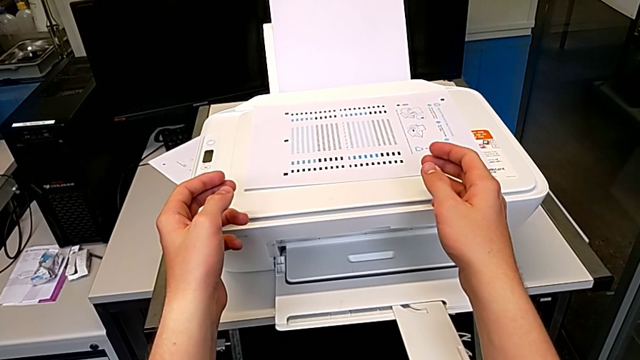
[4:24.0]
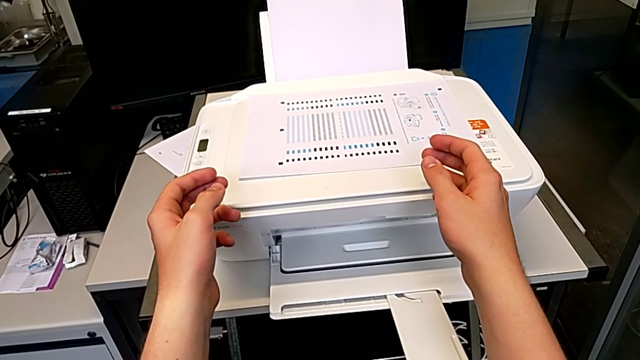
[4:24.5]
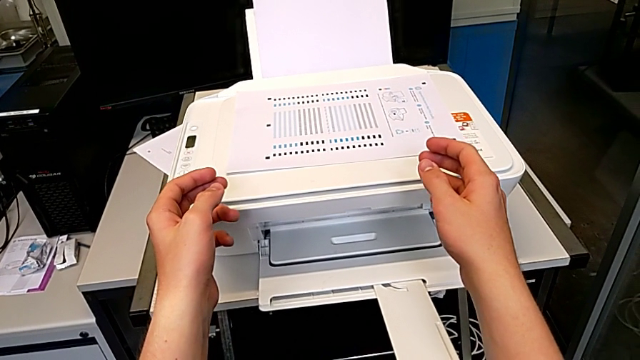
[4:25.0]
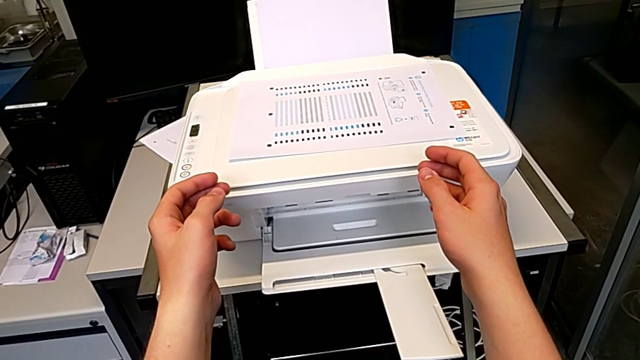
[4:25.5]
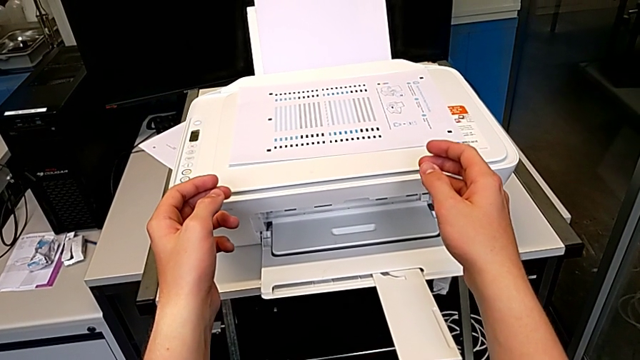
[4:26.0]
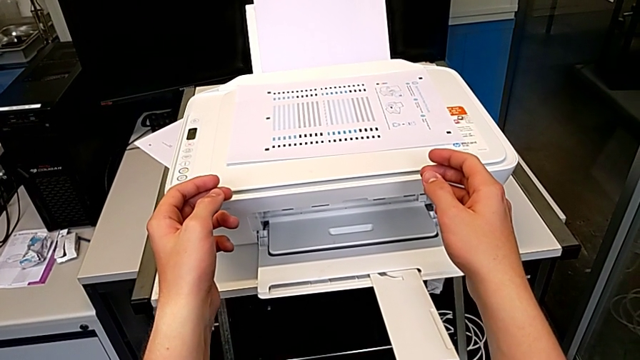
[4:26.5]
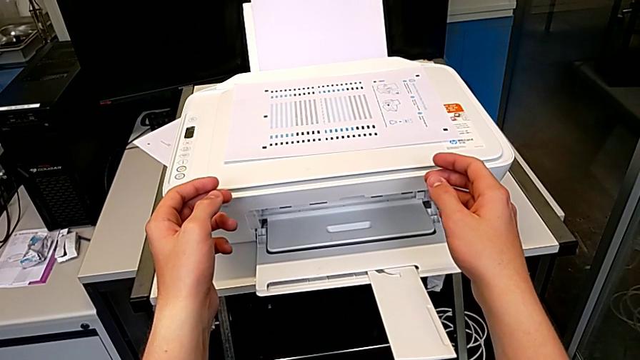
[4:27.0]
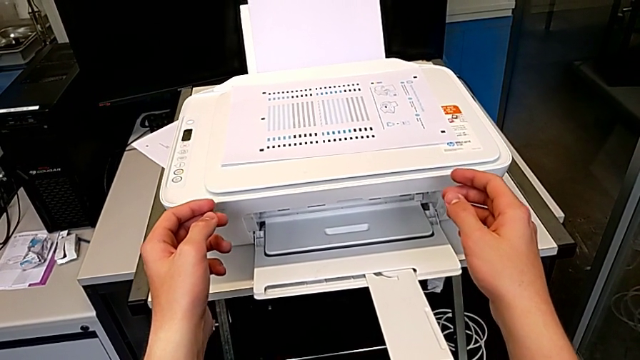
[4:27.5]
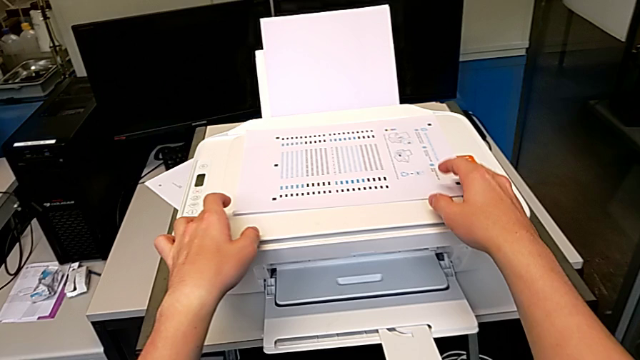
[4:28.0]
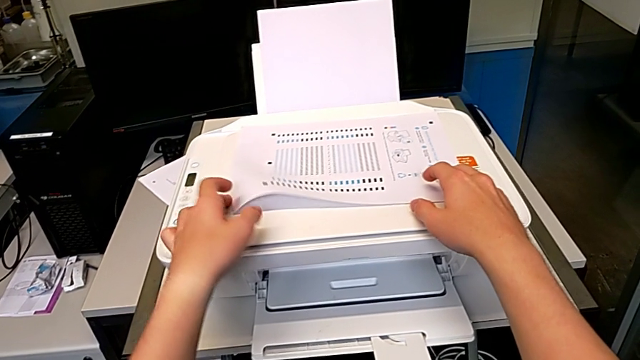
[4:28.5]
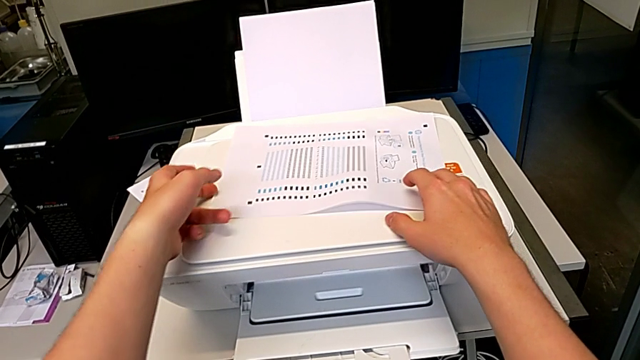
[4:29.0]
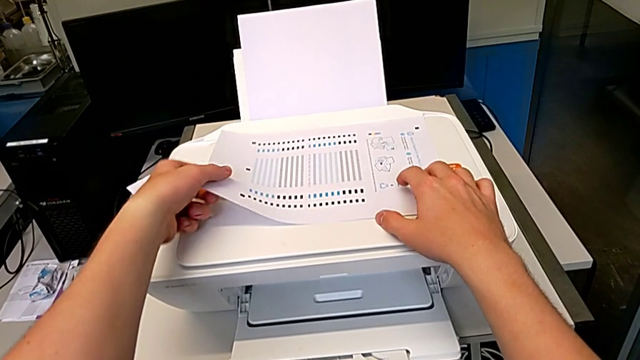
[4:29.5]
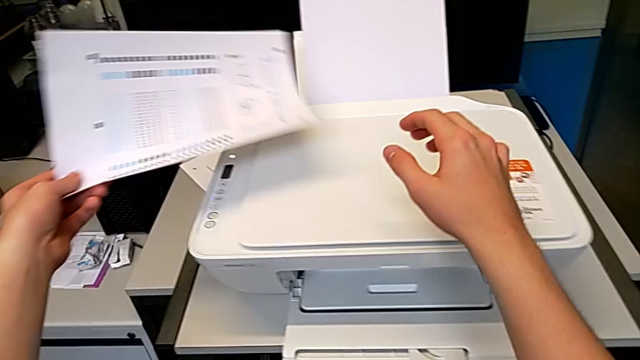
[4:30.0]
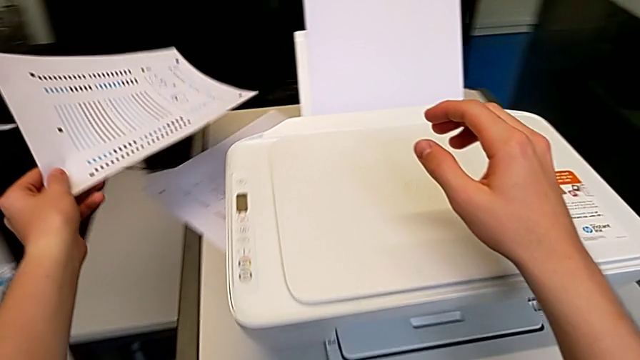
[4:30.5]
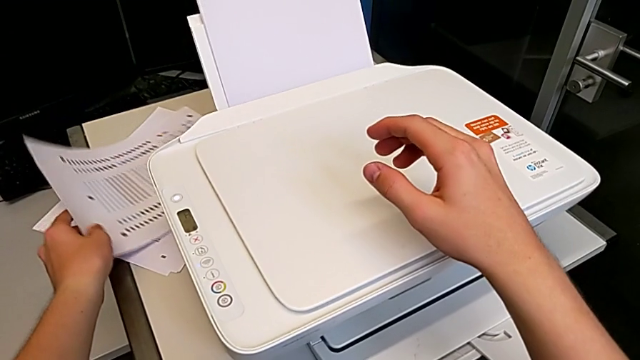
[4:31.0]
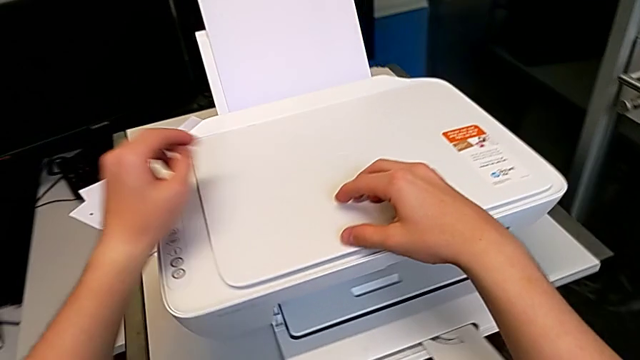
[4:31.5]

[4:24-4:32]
The camera wearer is withdrawing a photocopy from the output tray. They grab the paper tray, lift the paper stack and drop it.

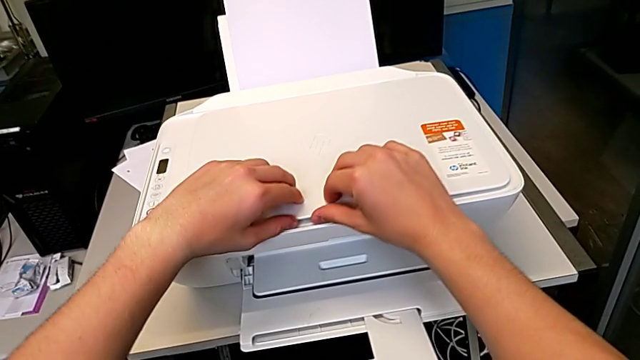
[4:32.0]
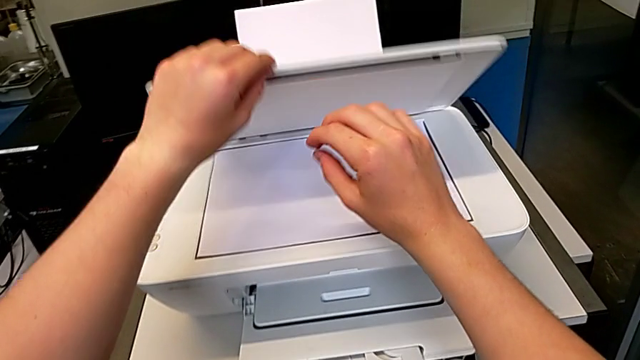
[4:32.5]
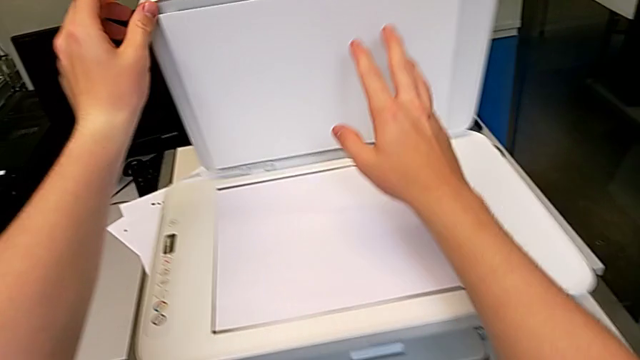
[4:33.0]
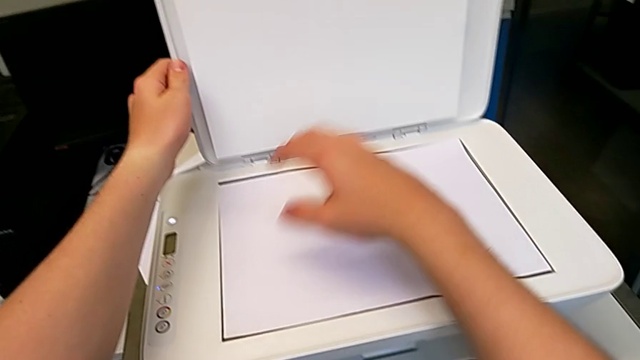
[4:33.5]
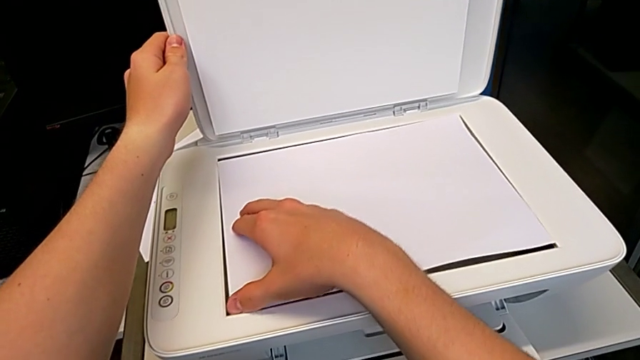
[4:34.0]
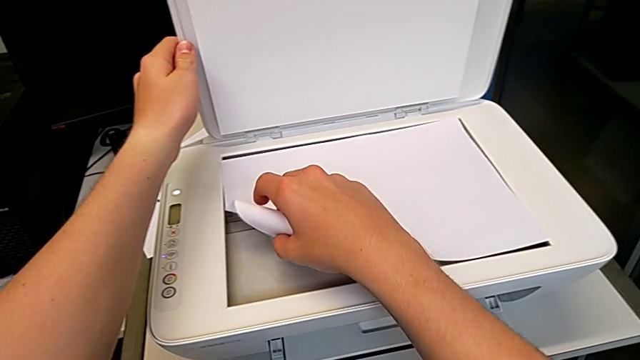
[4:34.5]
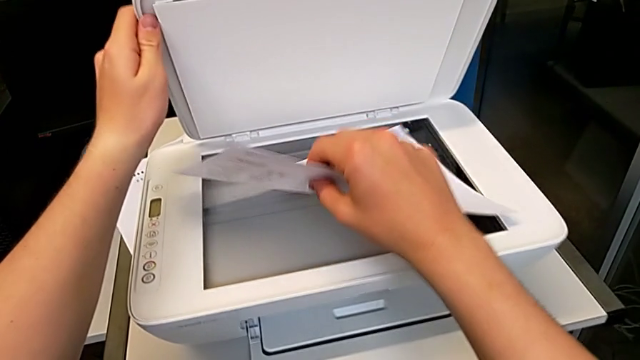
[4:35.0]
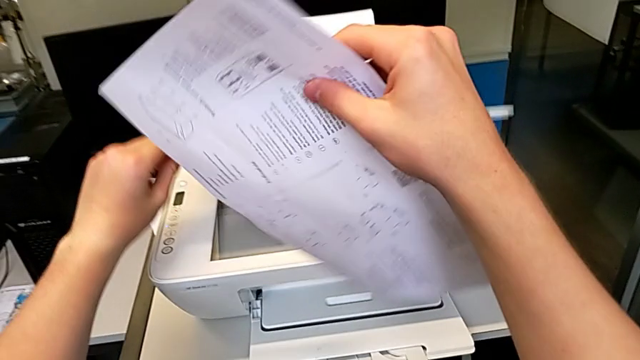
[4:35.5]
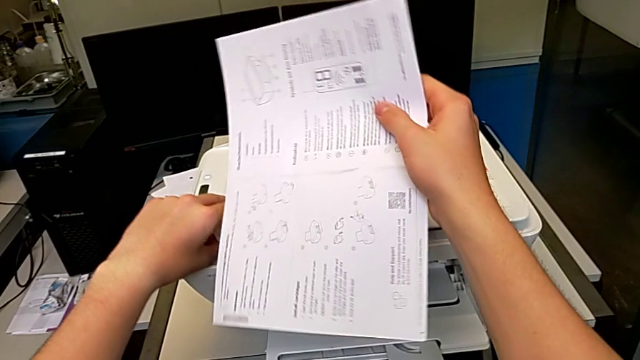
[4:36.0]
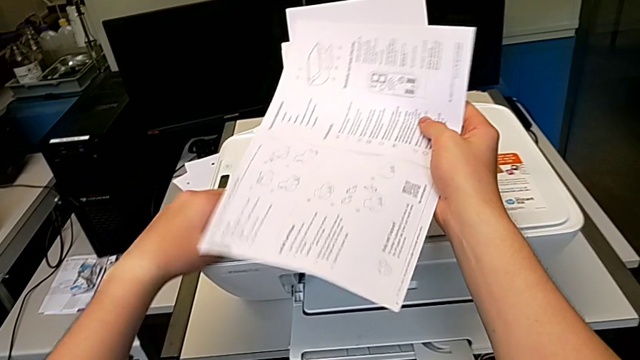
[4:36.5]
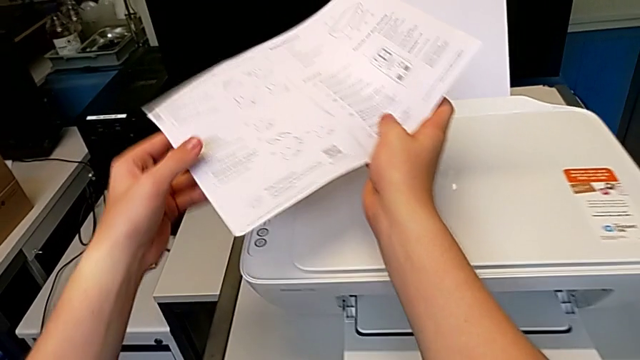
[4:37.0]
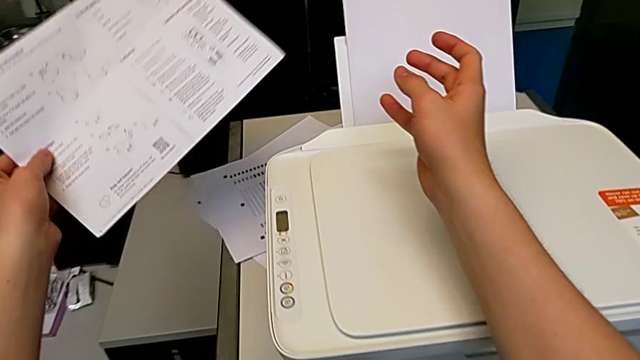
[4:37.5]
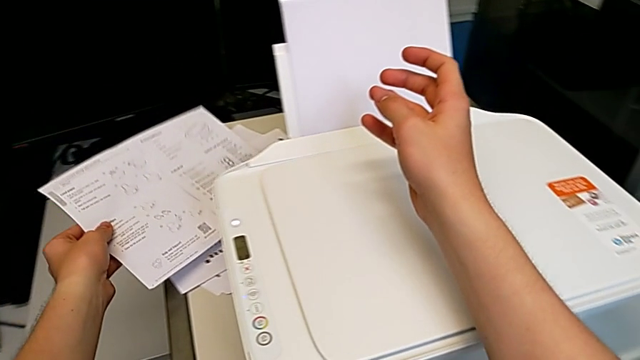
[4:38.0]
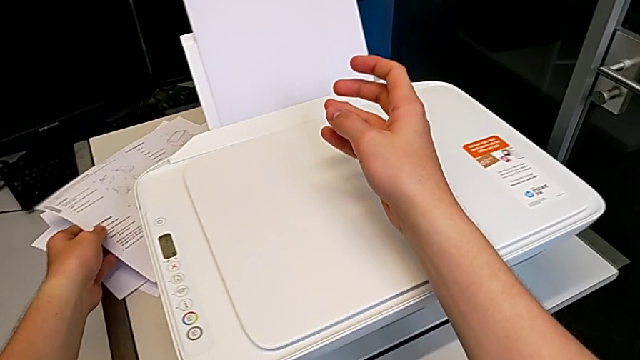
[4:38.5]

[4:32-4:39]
The camera wearer withdraws a paper sheet from the scanner area. They open the copy gate, grab the paper stack, lift it and drop it.

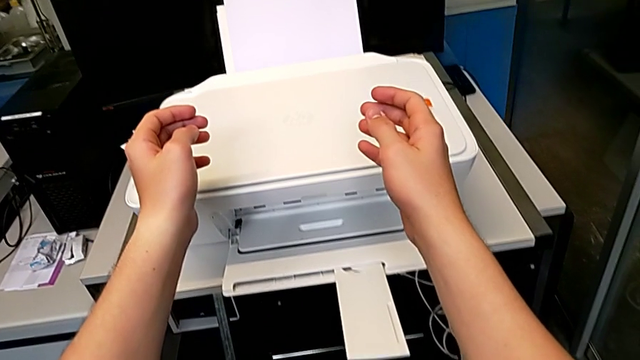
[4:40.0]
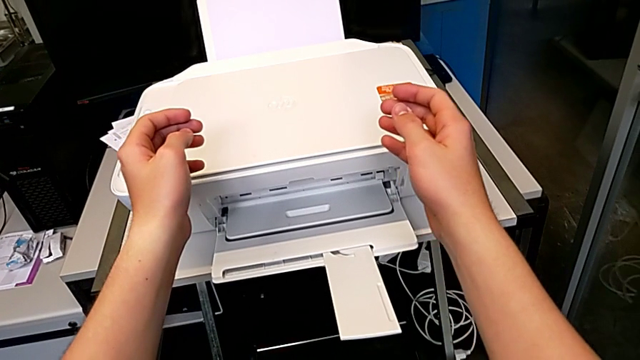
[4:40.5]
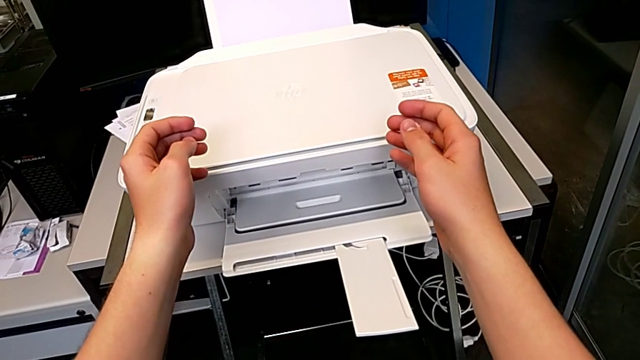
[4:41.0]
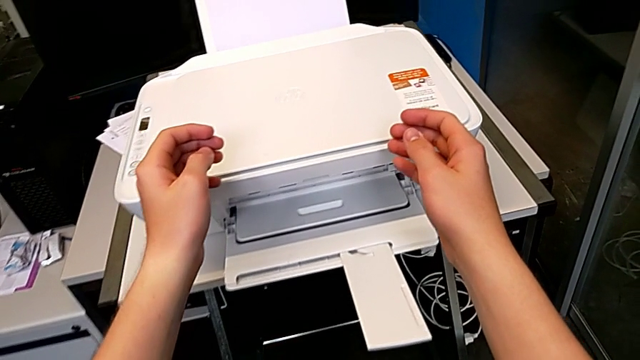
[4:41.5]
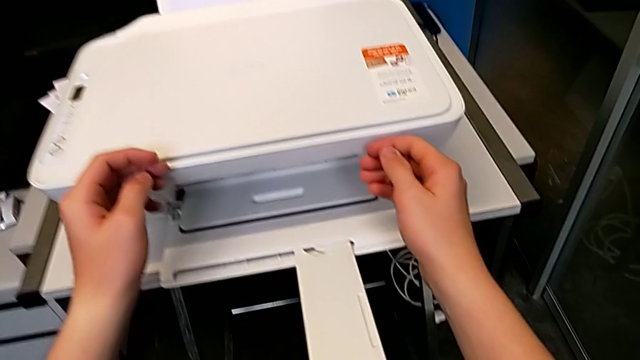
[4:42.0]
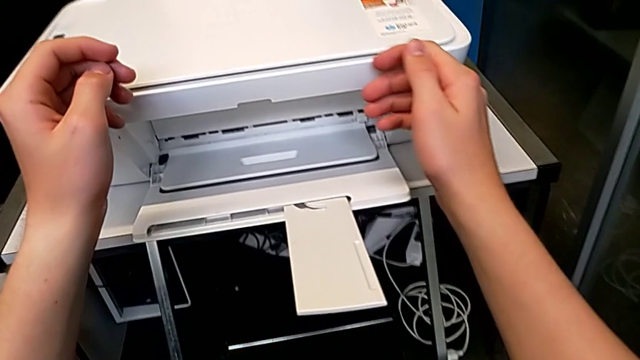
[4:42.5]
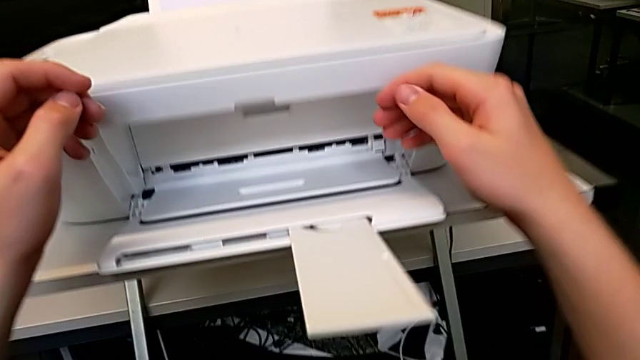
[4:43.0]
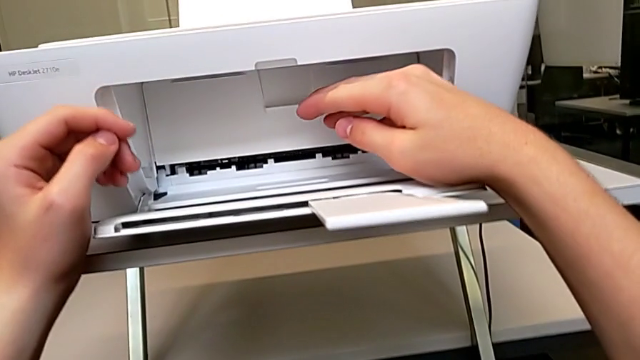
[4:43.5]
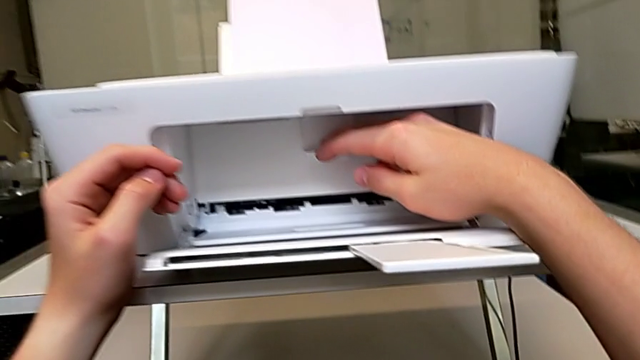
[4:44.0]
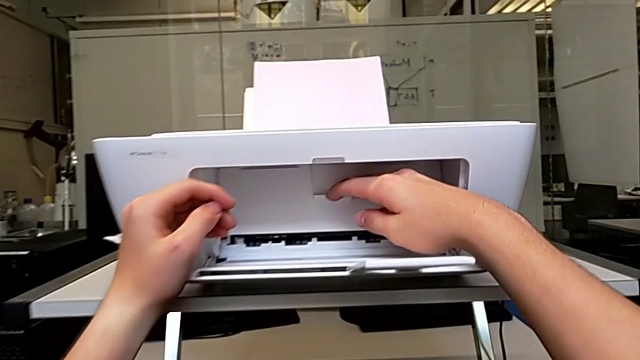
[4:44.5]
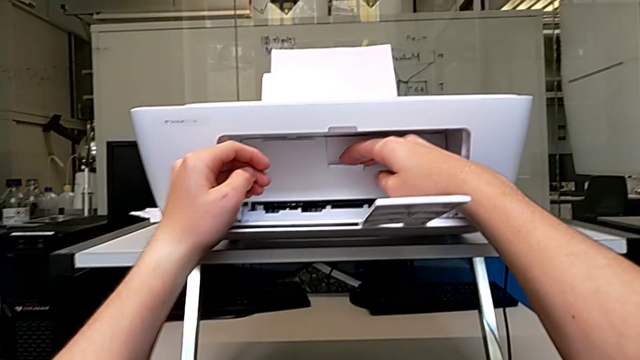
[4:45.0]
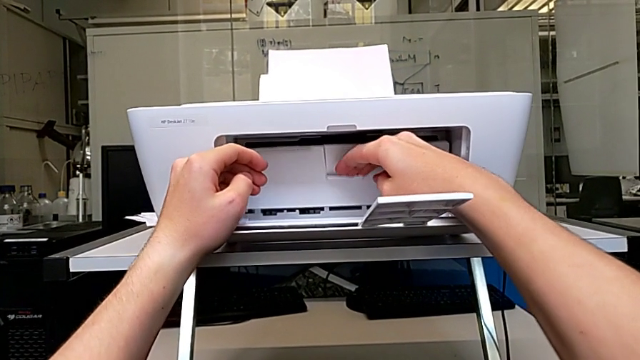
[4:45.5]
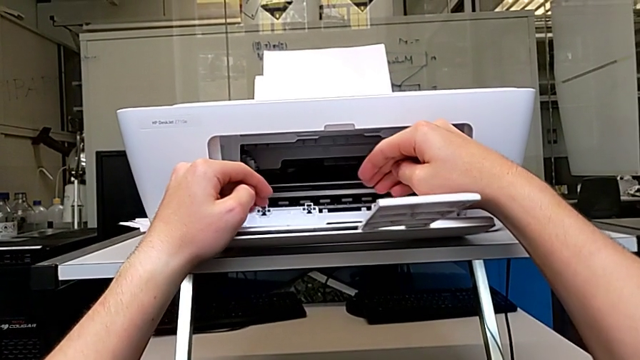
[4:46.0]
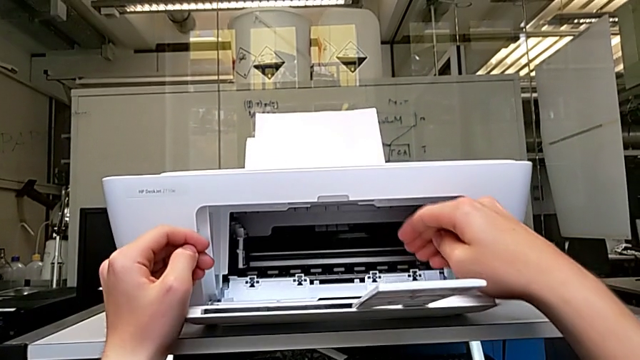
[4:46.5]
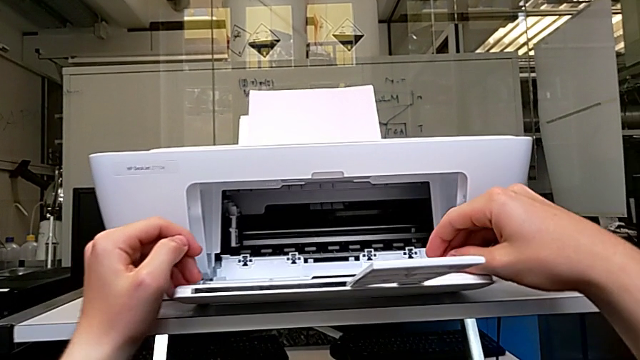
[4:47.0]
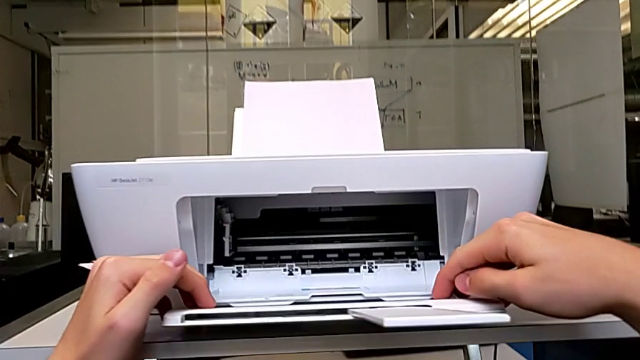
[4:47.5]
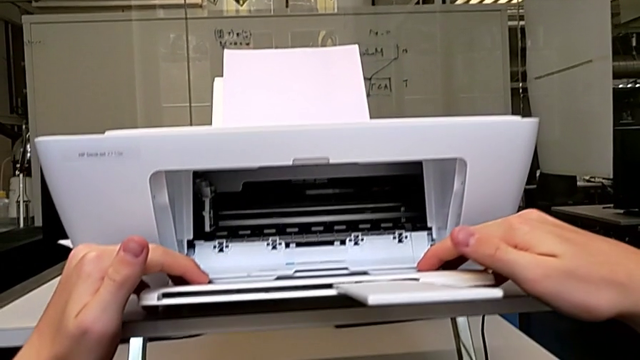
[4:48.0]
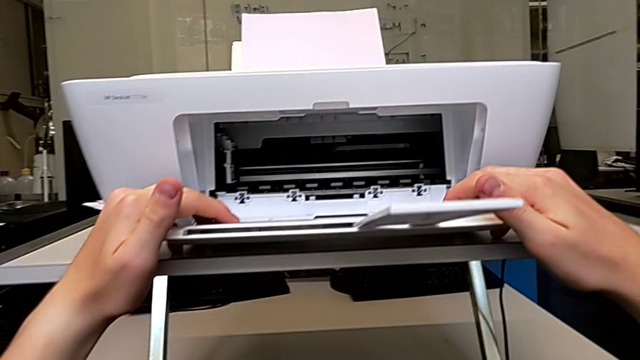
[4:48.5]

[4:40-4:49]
The camera wearer is exchanging their ink cartridges. They open the cartridge gate.
